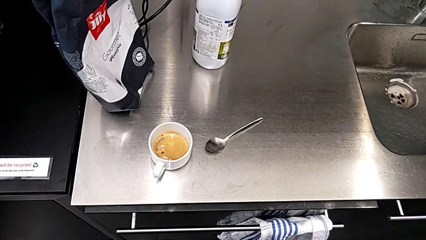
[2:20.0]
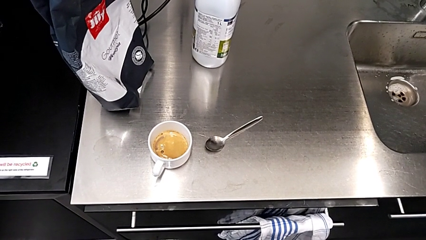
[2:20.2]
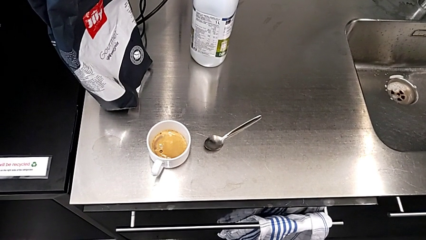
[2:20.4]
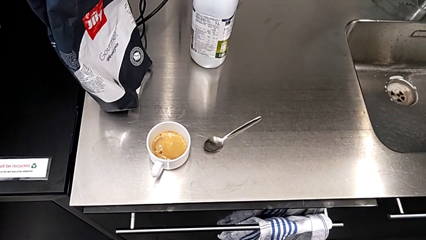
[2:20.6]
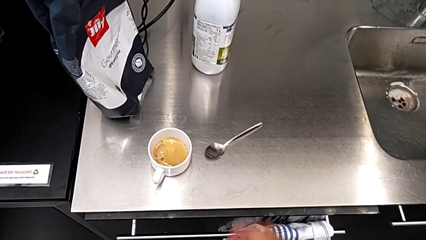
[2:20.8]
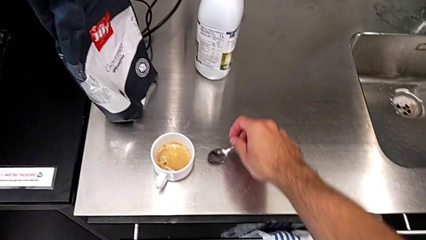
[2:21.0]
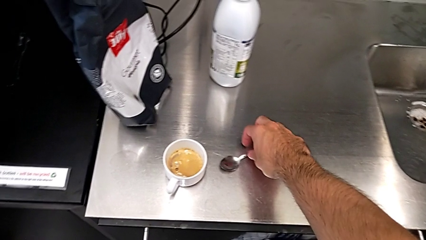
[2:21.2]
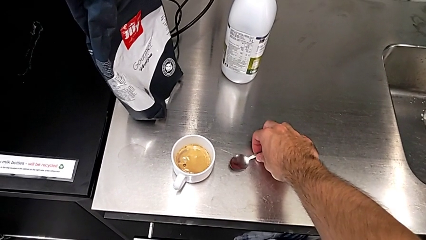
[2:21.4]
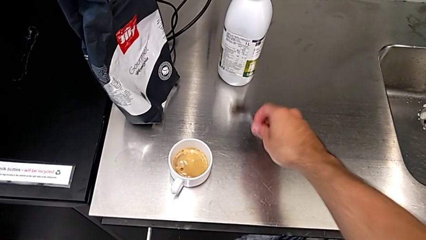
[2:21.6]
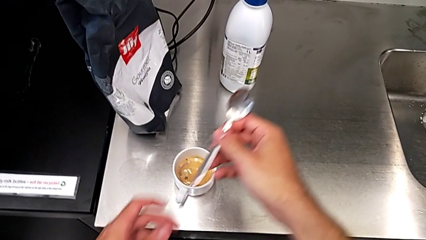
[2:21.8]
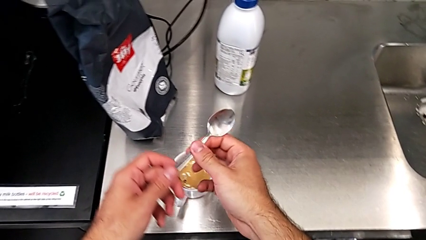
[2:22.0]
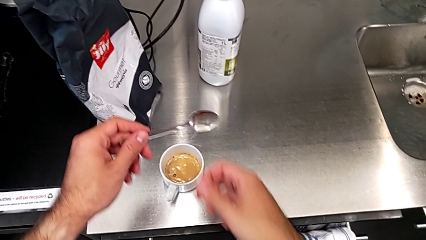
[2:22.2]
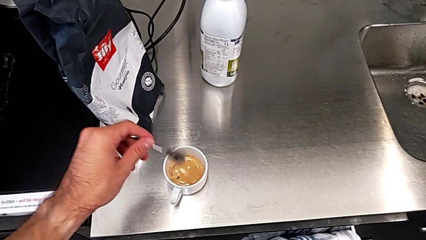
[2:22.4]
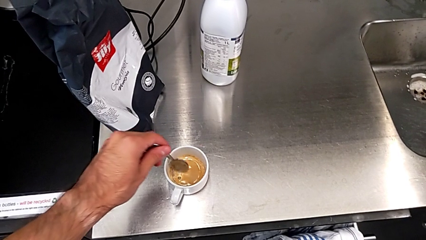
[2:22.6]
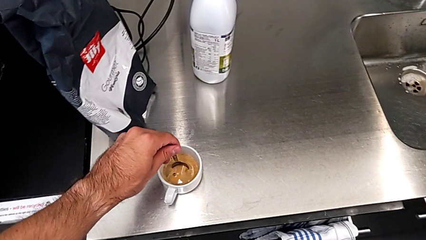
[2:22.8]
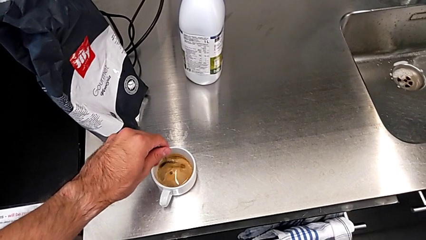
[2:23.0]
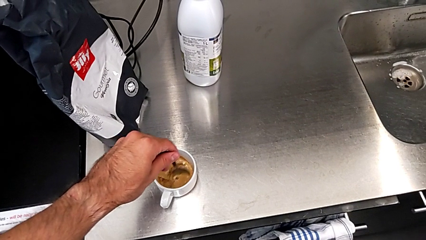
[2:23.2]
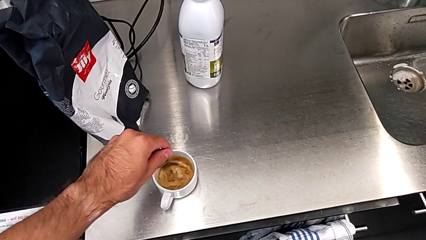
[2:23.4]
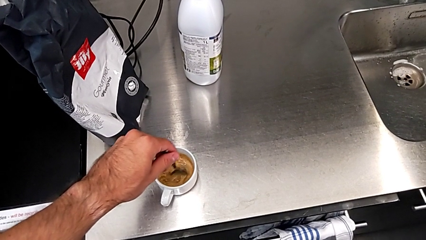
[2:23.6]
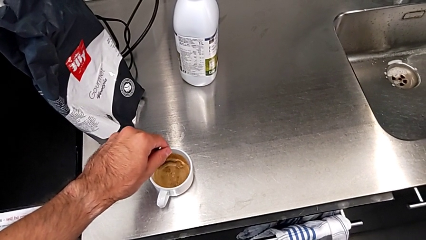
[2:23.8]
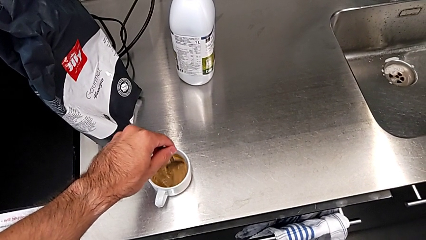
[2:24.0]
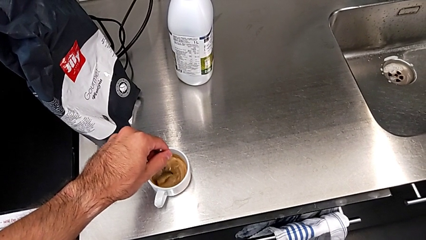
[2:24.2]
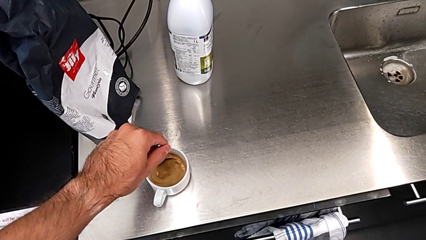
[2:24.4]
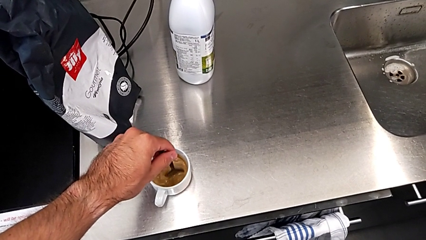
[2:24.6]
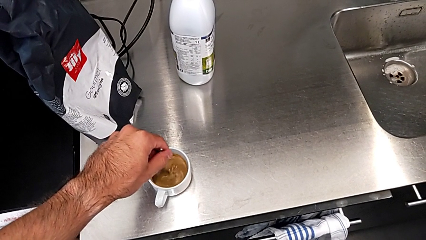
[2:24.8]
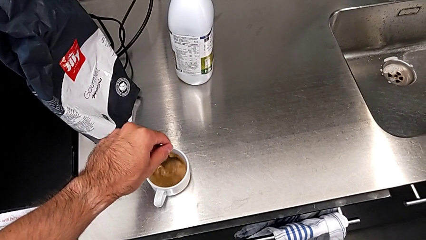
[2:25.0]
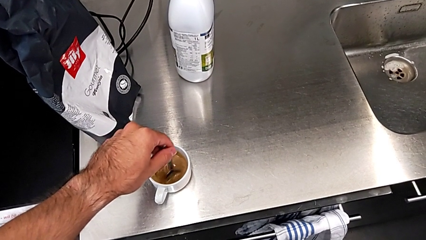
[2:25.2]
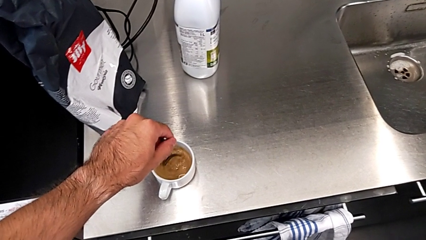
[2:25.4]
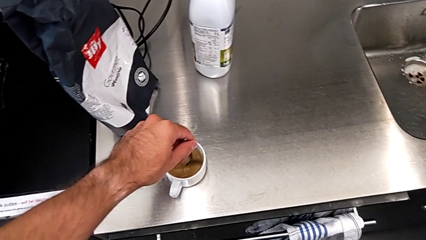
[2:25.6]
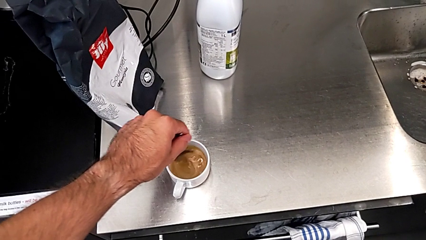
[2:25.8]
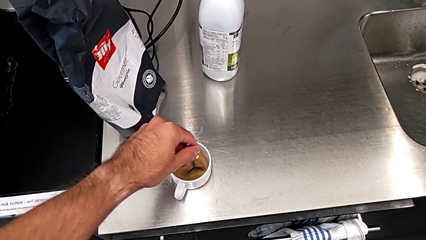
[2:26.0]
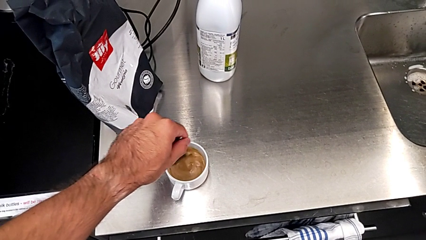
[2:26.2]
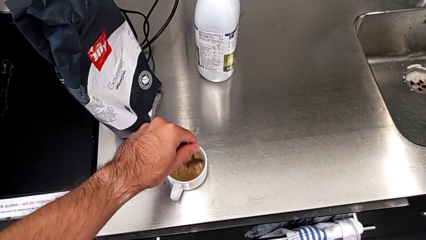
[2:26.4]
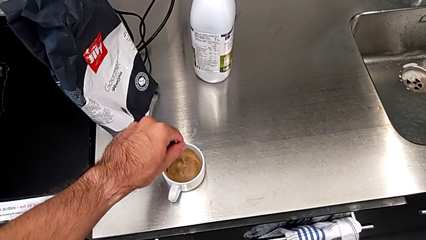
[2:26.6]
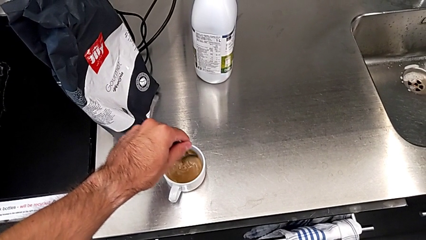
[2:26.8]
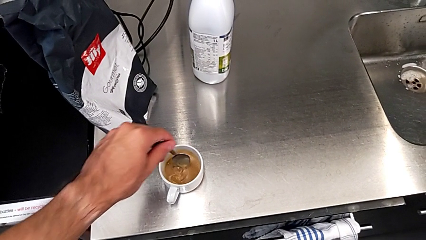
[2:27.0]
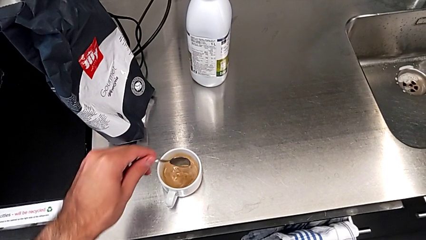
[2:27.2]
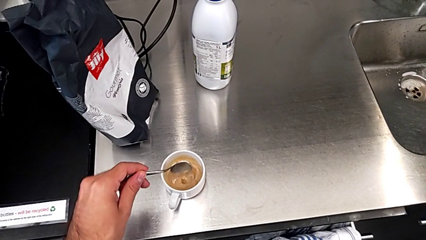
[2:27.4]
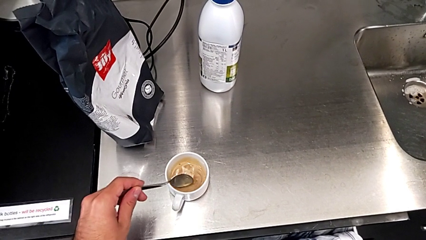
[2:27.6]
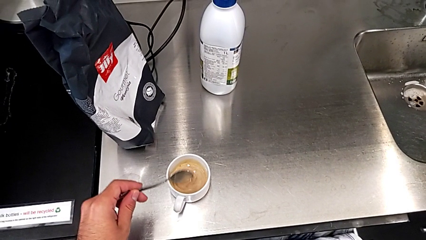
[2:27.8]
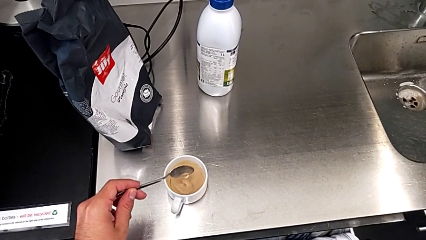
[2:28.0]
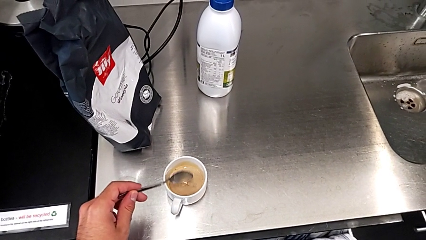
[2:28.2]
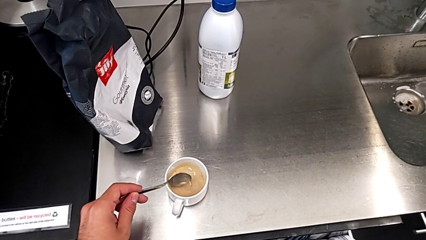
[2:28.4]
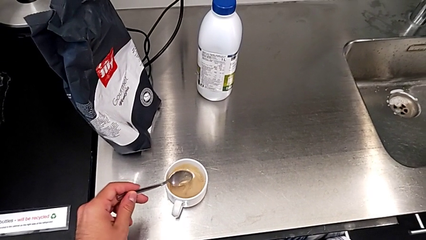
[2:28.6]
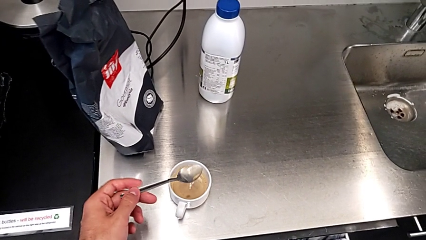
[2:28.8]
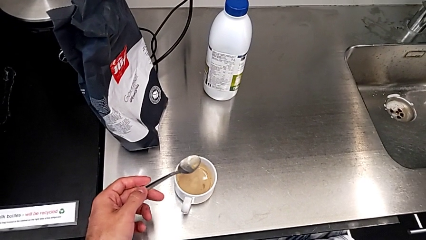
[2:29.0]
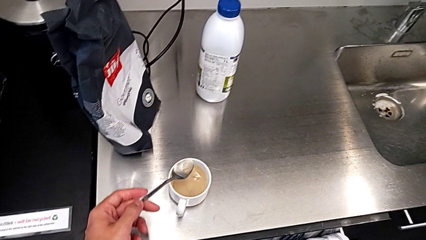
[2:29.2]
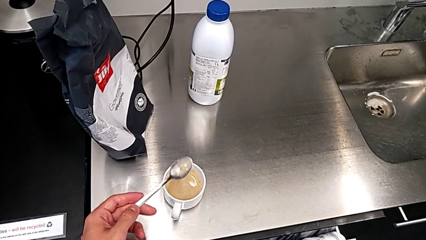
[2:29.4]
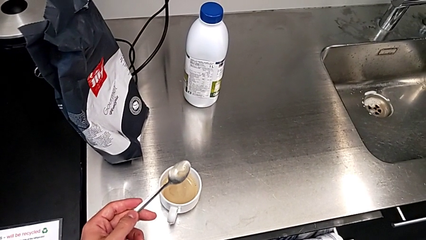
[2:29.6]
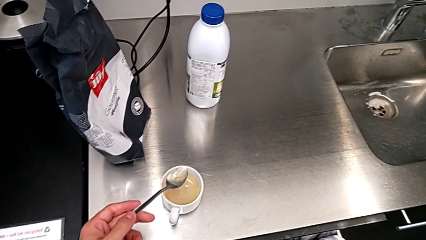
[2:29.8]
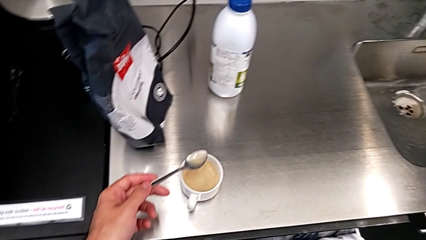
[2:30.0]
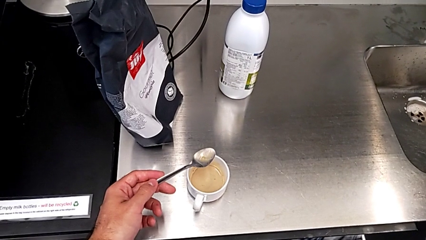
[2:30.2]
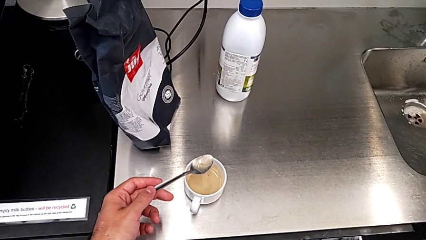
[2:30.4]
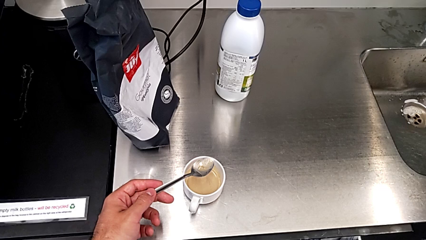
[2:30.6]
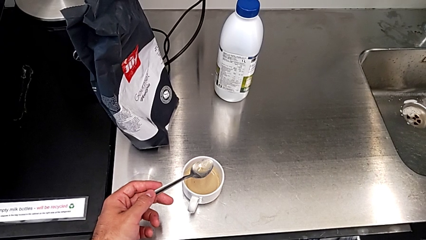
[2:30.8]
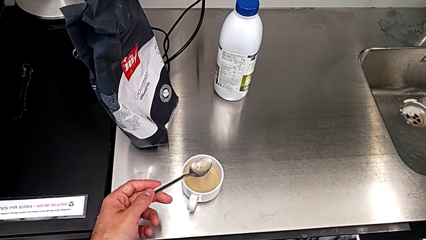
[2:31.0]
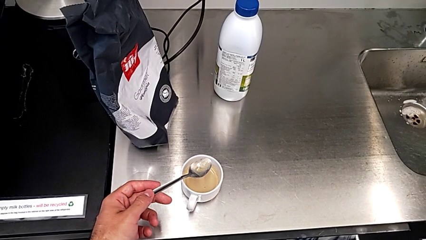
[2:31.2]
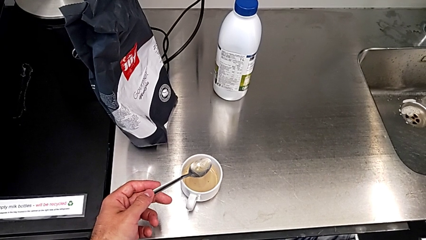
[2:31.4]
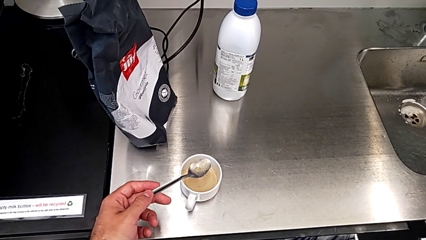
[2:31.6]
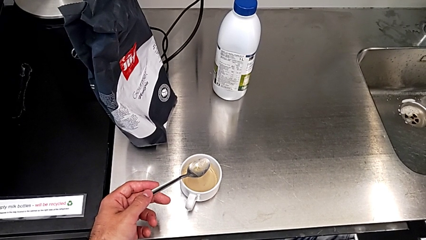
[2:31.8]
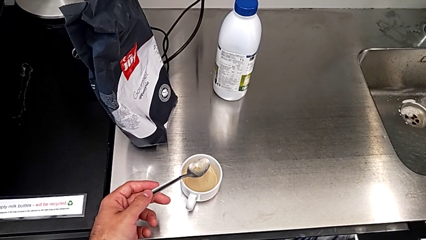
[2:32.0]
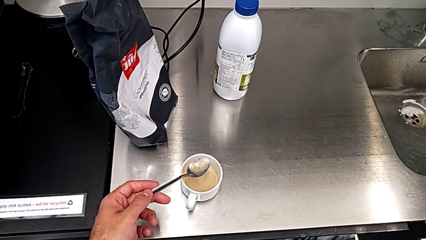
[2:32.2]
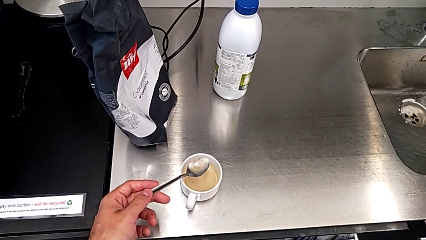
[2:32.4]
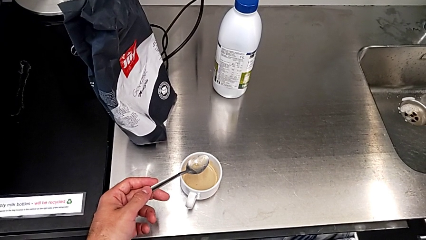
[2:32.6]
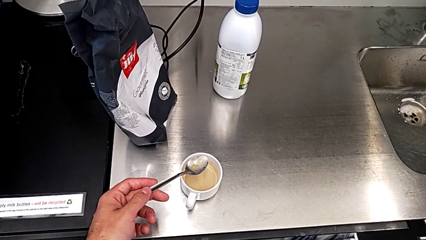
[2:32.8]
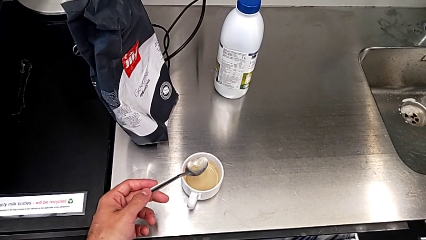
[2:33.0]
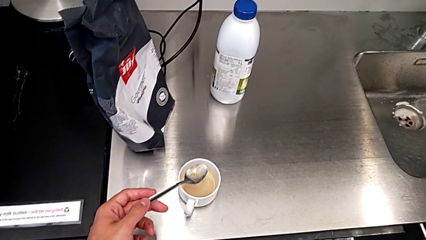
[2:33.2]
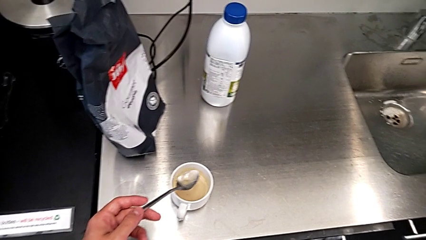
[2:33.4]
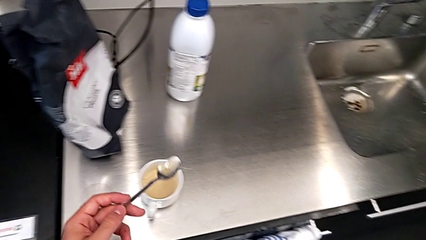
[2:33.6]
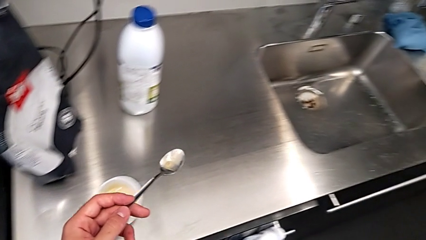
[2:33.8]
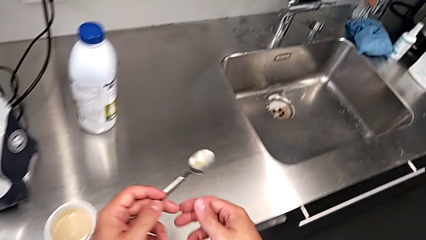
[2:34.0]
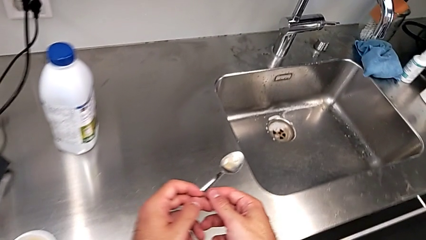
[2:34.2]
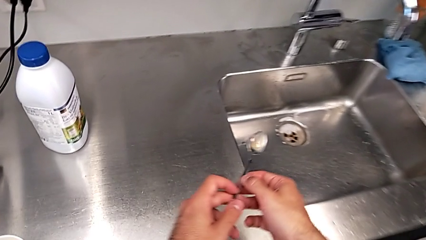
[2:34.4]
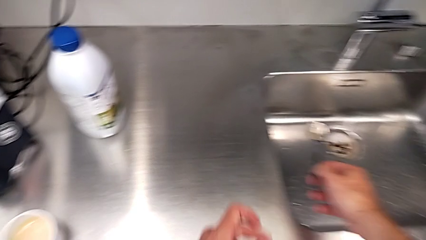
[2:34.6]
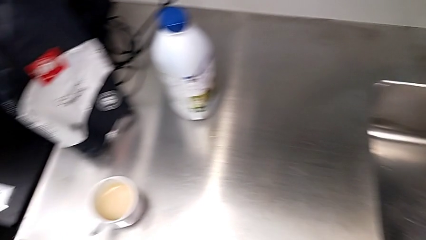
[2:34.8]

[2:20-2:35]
The camera wearer stirs the cup of coffee with a spoon. They grab the spoon, lift it, stir the coffee, hold the spoon and place it.

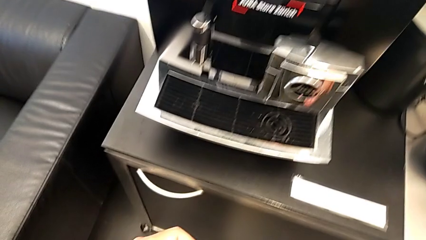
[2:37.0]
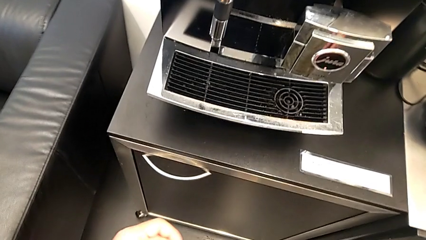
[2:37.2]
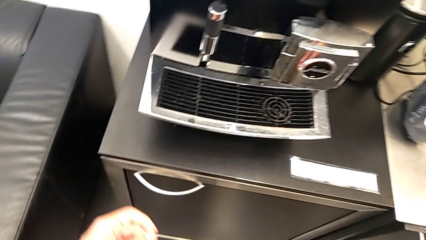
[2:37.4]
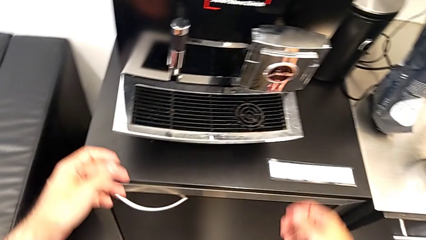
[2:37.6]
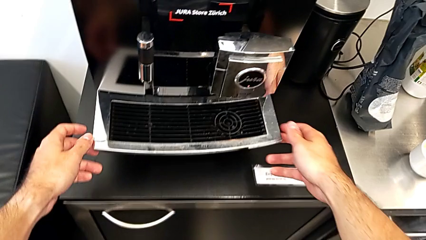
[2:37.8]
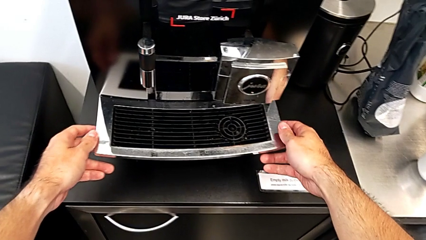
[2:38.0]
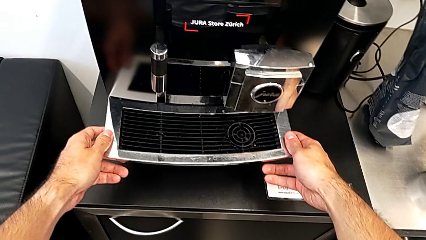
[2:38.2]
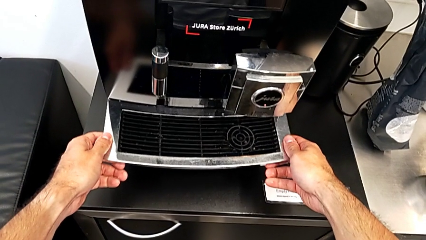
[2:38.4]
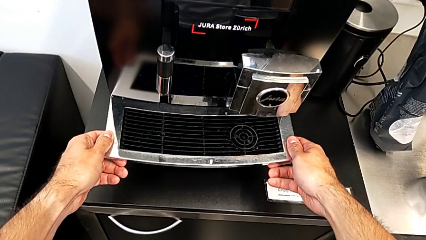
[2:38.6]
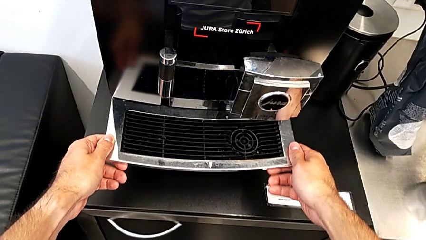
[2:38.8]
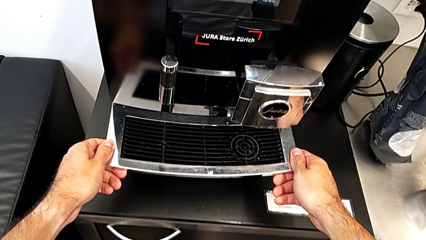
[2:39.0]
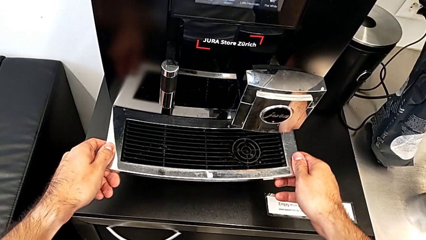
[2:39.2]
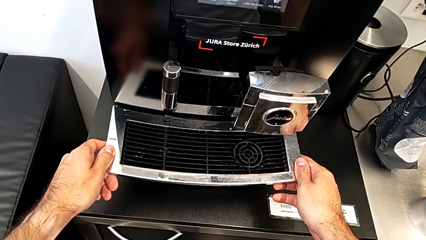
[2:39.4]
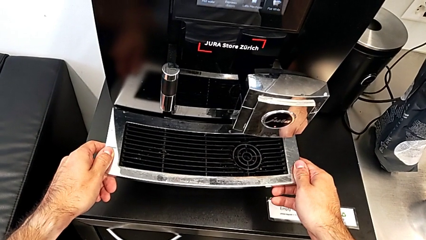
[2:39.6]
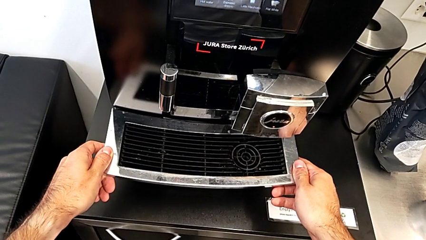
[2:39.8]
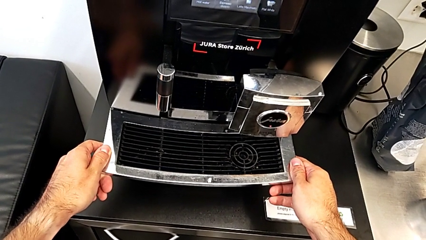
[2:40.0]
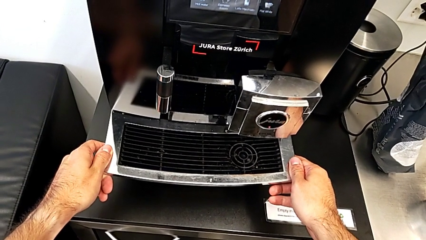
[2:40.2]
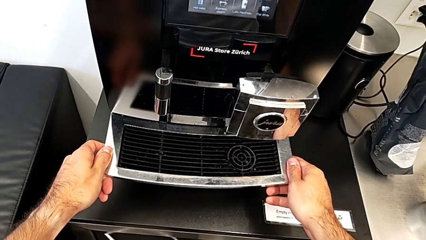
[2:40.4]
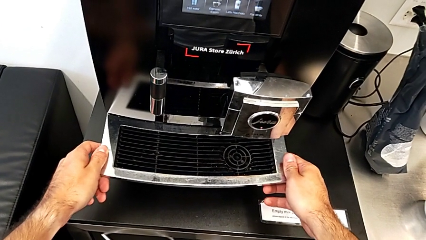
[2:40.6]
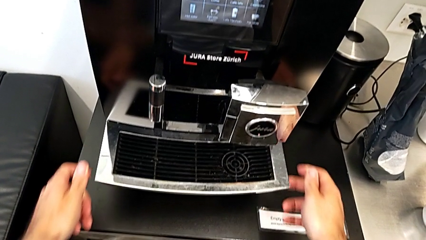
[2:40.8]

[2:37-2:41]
The camera wearer is emptying the drip tray every day. They wrongly grab the top drip tray.
